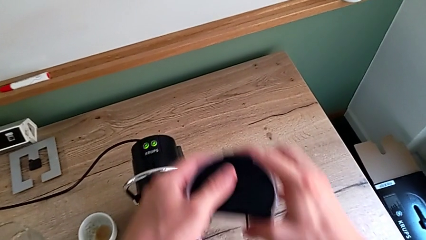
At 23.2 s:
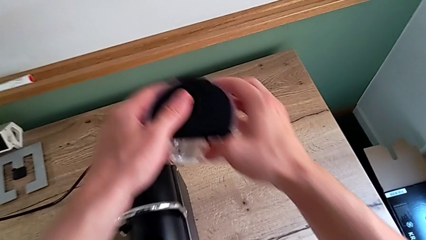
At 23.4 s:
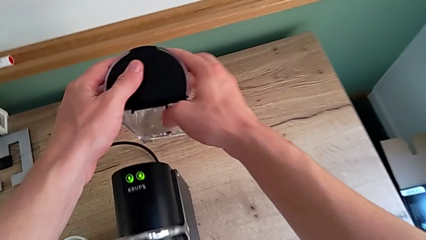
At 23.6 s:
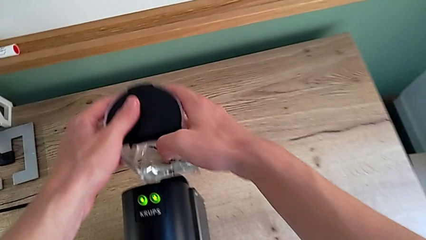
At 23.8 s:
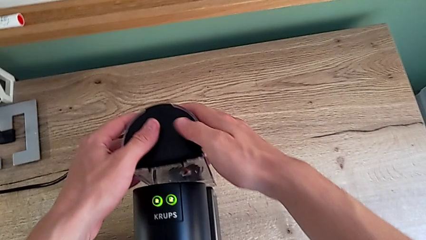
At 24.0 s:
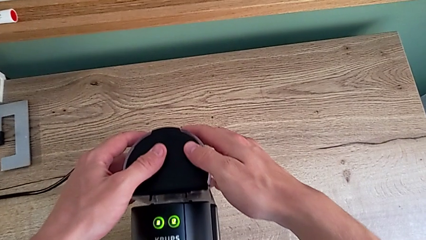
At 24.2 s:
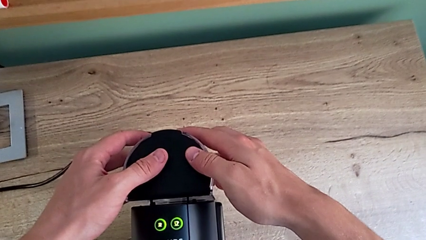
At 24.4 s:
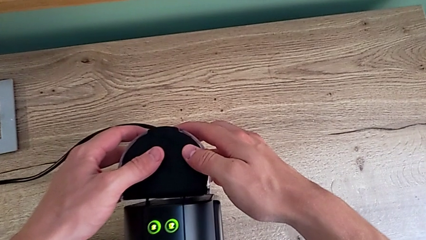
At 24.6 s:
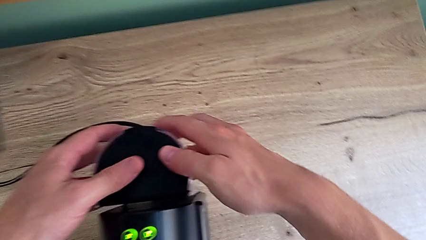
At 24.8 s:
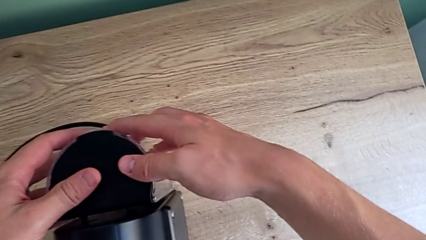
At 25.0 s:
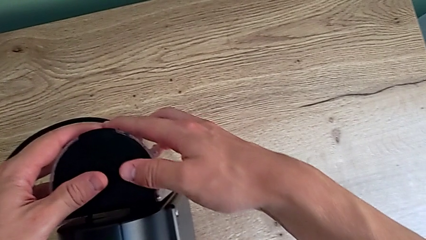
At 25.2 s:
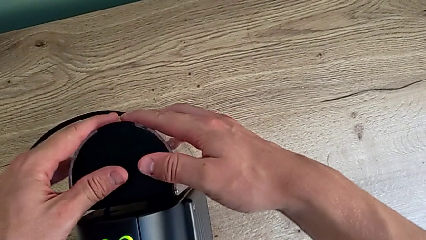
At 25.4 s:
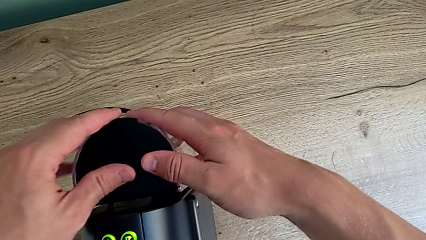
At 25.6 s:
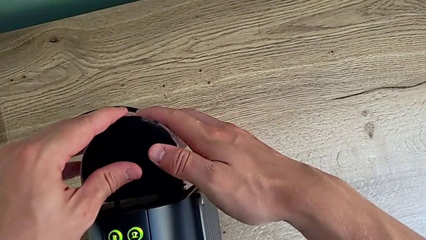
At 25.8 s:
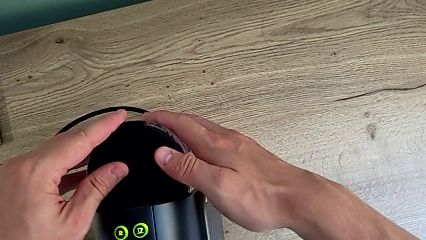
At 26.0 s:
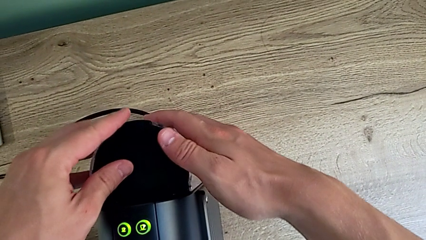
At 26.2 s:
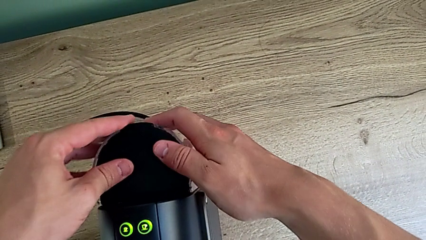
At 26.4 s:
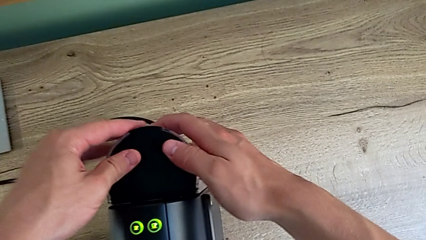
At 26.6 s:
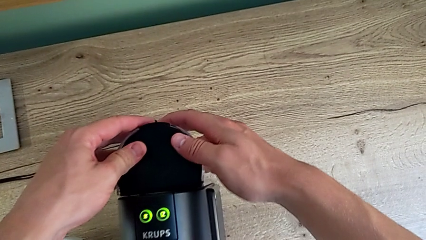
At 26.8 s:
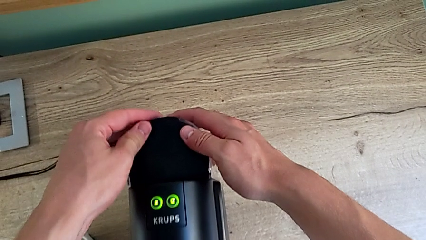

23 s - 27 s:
The camera wearer is adding water to the water container. They insert the water container with the right hand.

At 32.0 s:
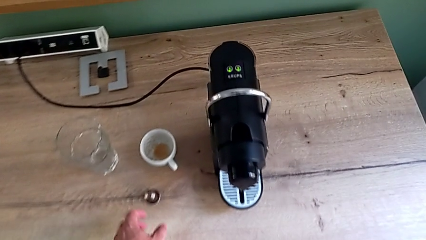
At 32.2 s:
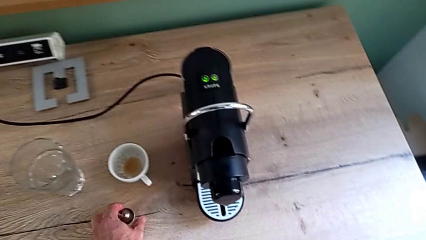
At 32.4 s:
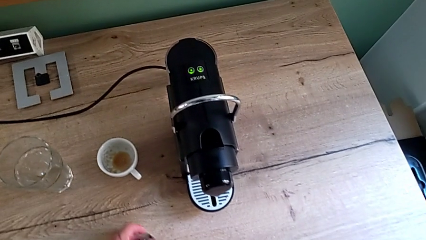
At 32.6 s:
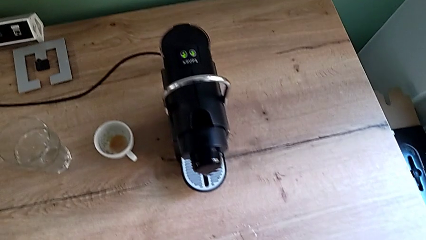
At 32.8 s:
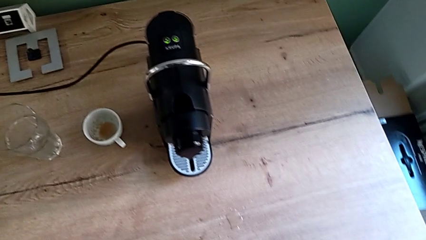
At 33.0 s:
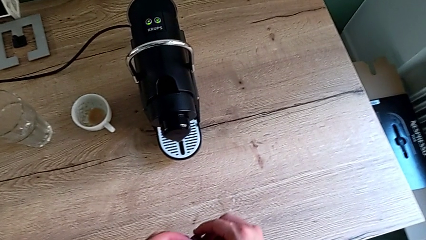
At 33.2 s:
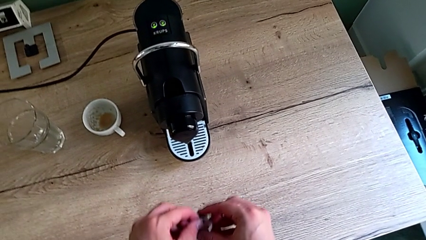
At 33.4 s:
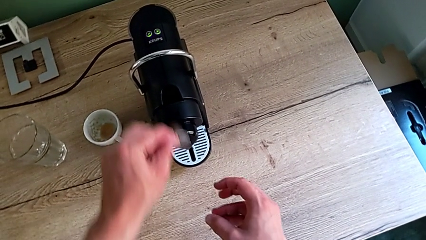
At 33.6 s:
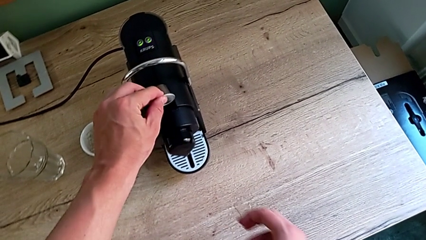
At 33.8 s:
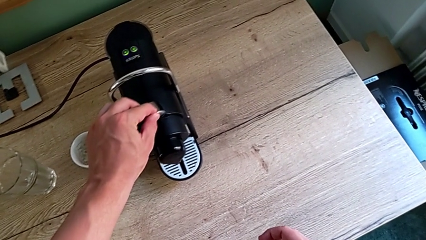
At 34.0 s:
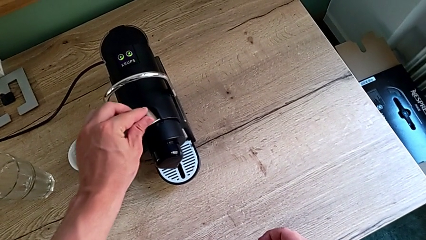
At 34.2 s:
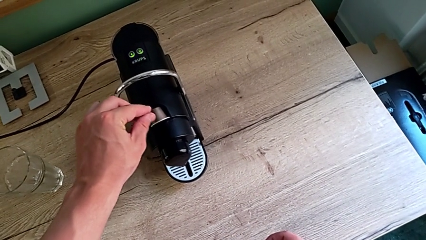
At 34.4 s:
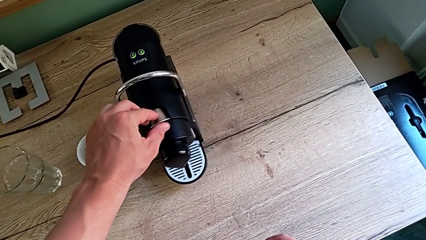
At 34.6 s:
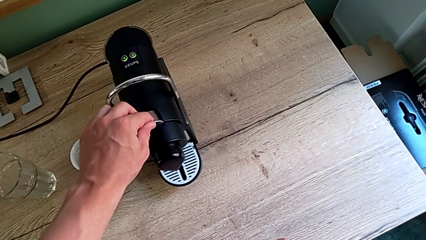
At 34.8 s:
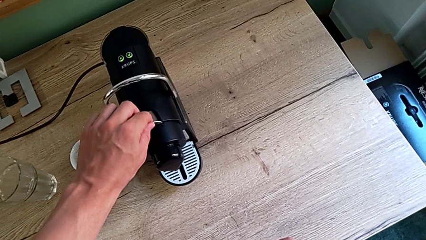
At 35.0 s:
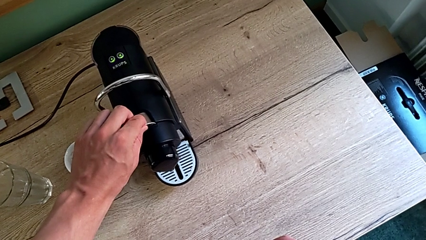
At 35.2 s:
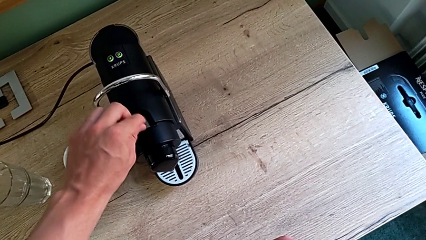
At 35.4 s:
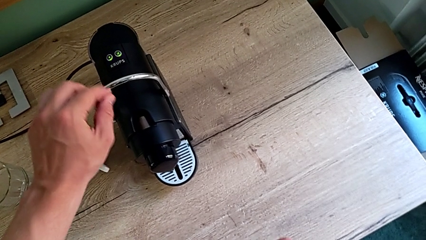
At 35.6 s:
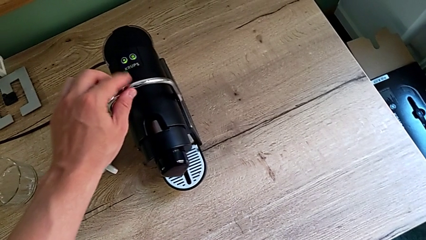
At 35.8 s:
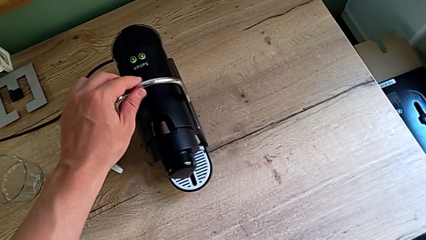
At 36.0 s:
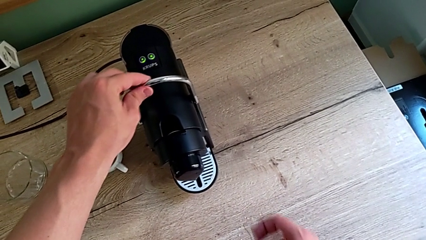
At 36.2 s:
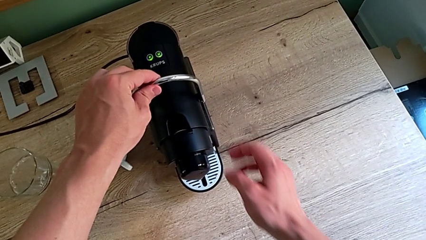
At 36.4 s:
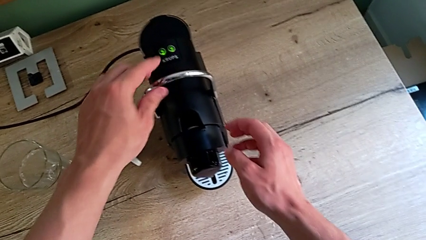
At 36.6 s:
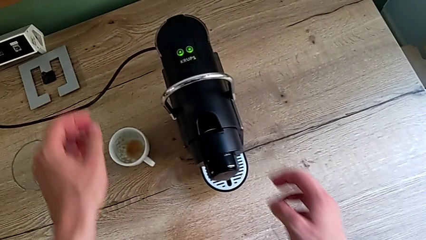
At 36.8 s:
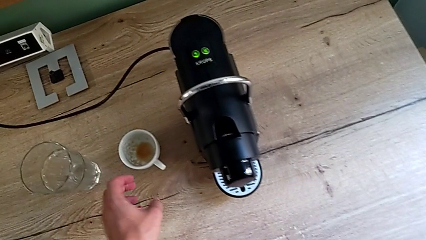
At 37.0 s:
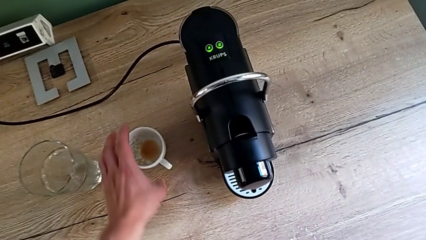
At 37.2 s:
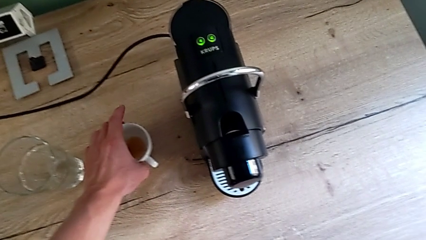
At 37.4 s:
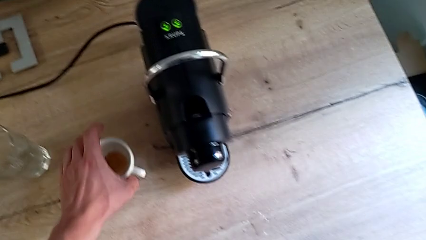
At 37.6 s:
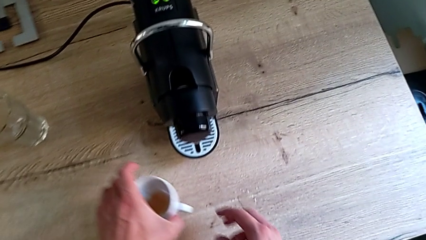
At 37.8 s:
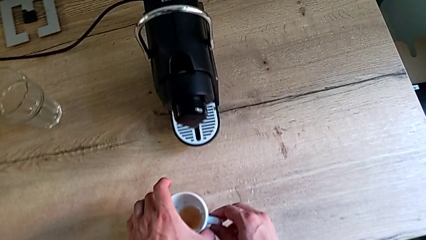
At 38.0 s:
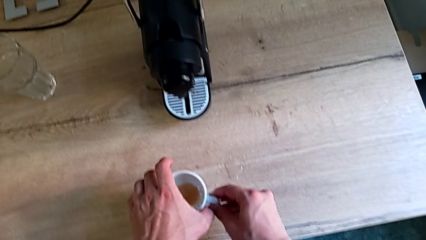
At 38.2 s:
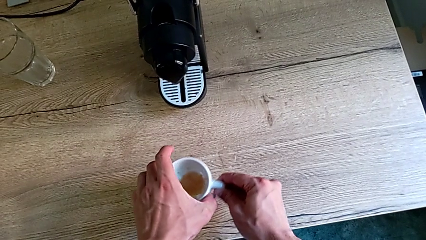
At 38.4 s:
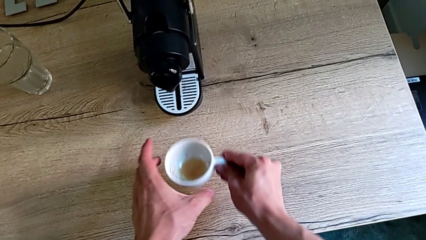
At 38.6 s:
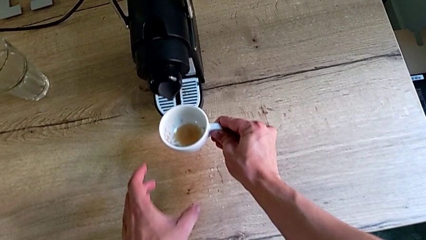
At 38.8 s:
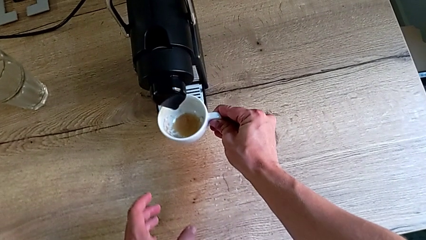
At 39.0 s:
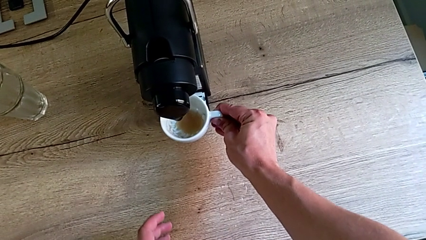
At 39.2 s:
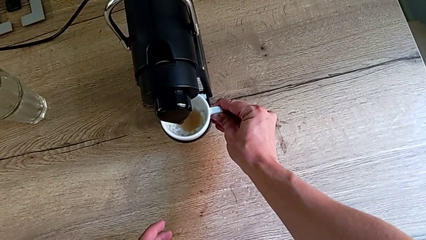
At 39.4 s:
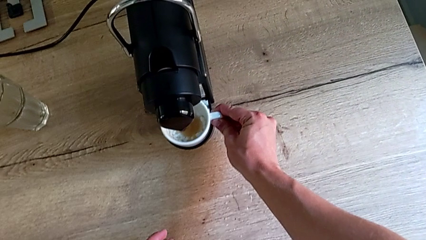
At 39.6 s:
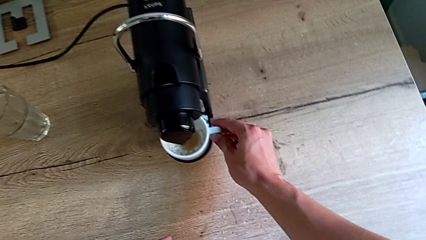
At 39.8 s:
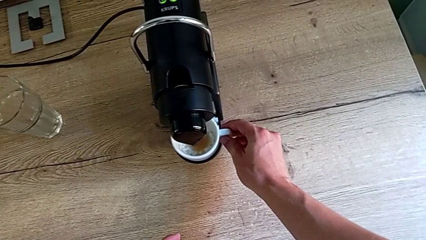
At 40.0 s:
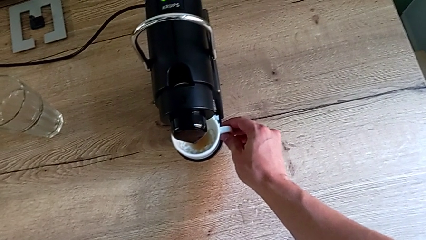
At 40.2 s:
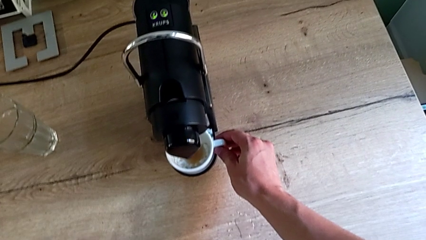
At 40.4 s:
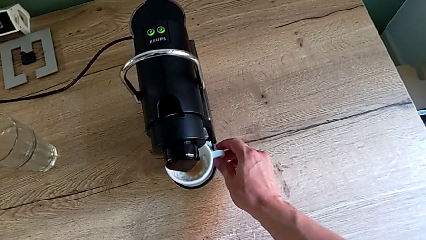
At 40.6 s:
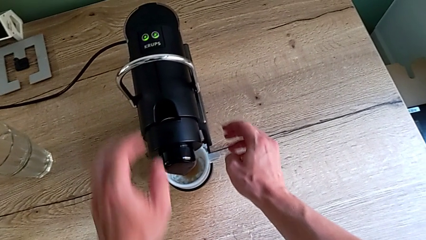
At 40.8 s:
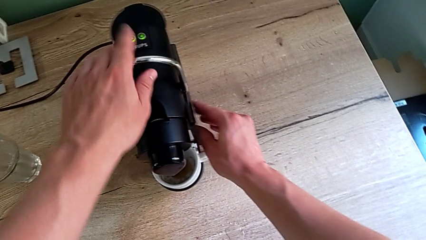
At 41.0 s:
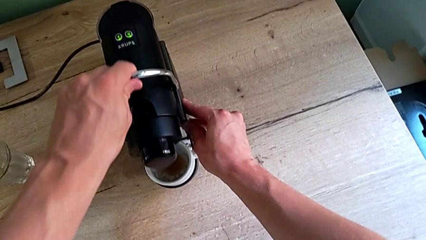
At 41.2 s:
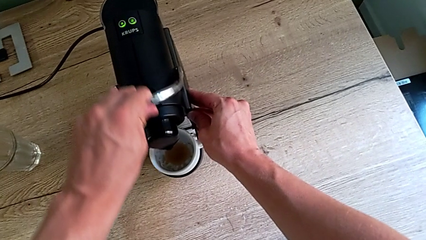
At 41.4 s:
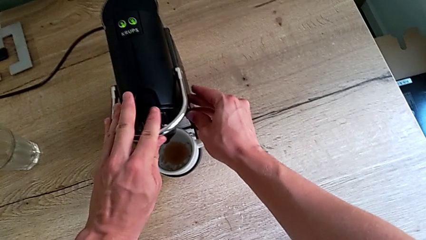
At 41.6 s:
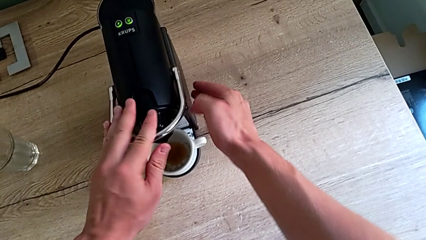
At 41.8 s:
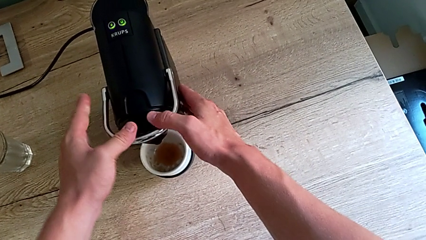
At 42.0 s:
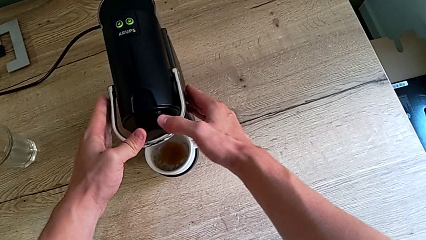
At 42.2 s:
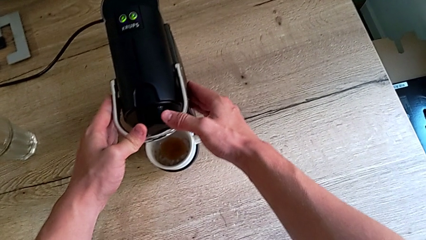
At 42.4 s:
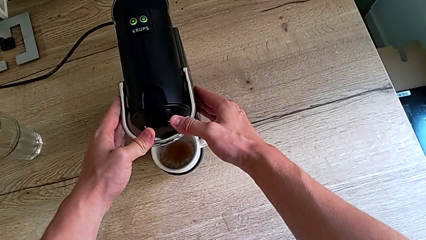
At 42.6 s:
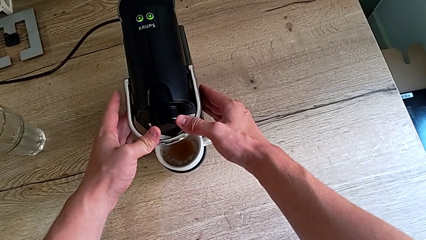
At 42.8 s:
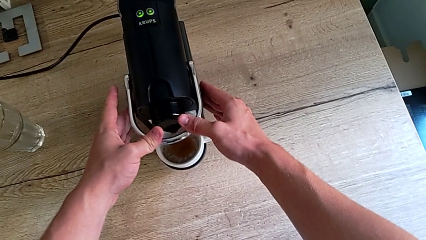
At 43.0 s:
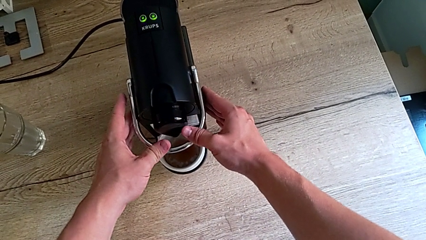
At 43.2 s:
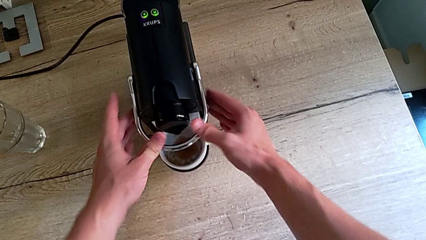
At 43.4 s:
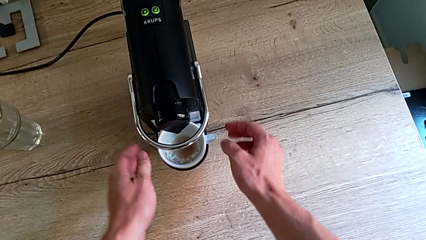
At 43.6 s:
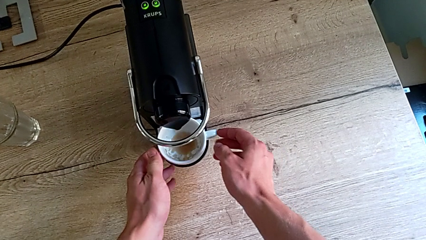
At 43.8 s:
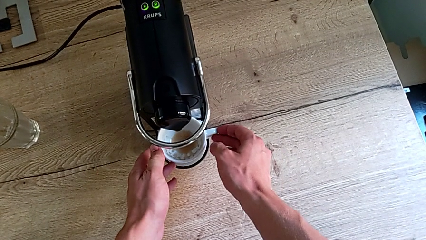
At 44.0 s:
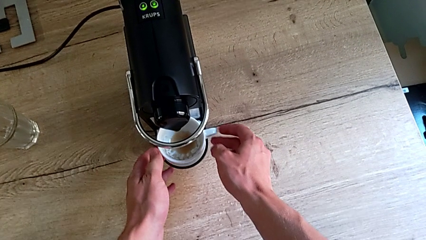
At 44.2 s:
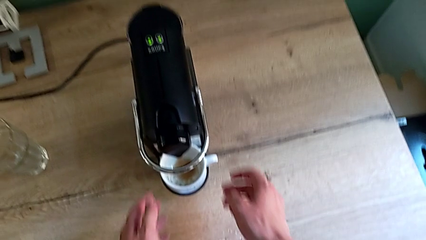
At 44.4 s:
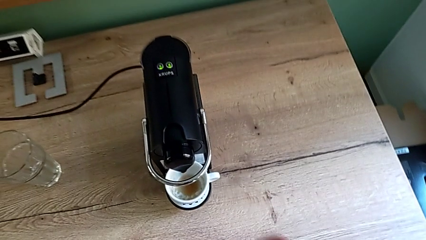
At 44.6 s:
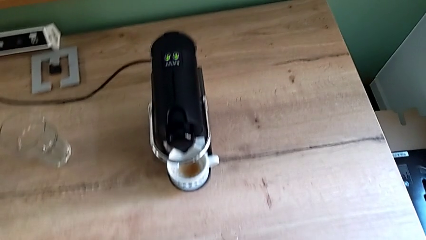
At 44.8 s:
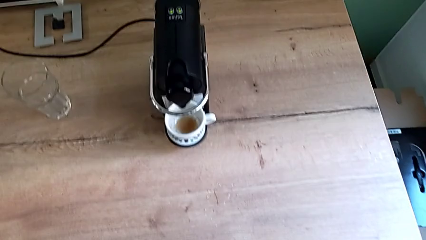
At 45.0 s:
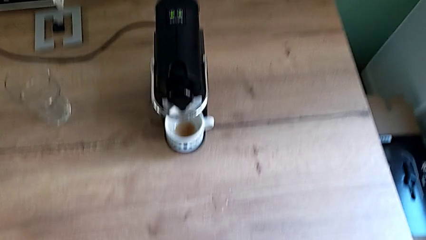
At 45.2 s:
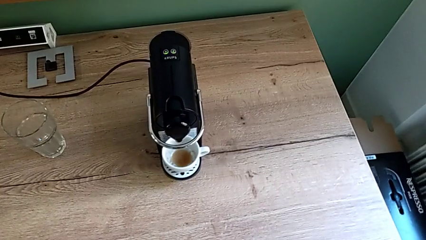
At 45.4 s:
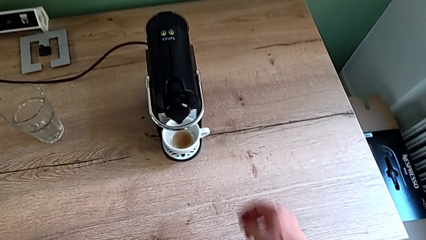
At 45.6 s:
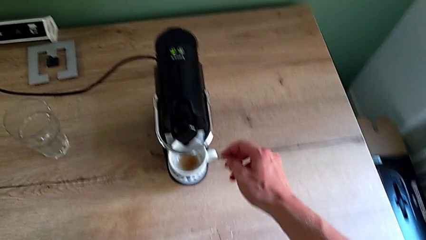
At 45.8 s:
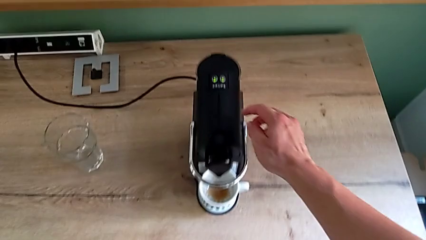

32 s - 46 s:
The camera wearer is making a cup of coffee. They grab the coffee capsule, insert it and grab the cup, all with the left hand. They place the cup with the right hand, push the lever with the left hand, align the cup with the right hand and approach the button with the right hand.
